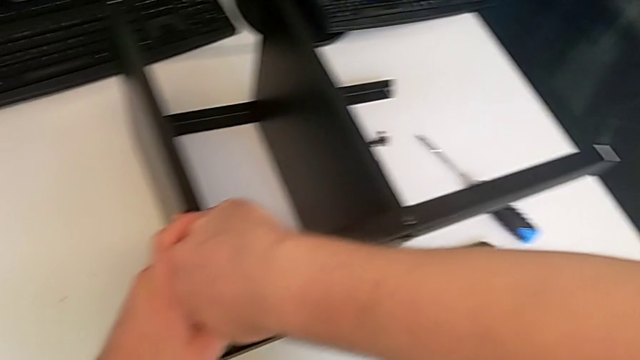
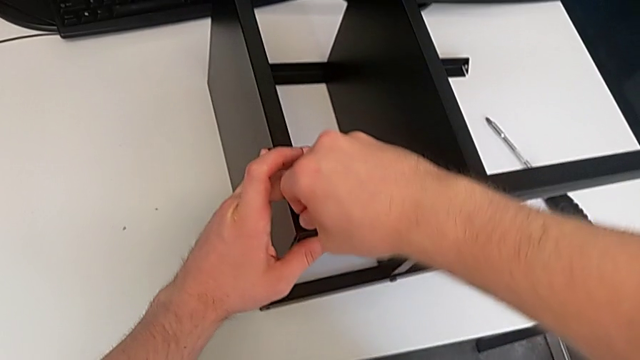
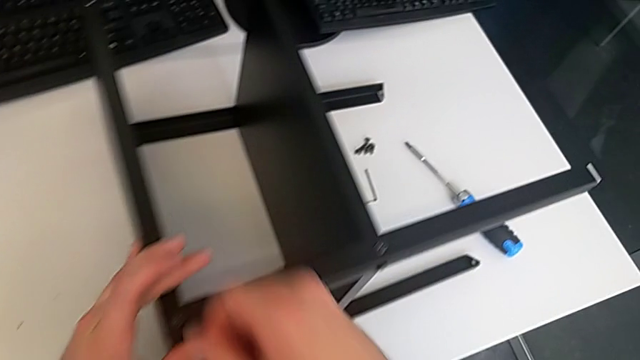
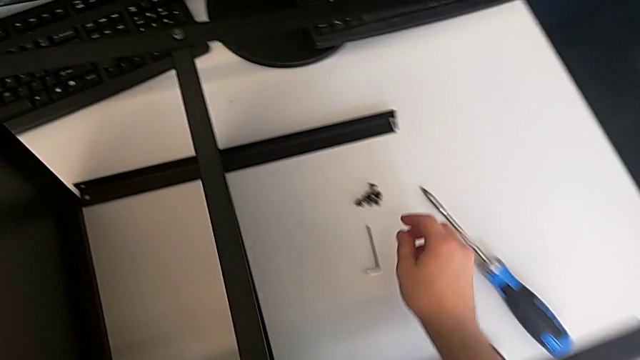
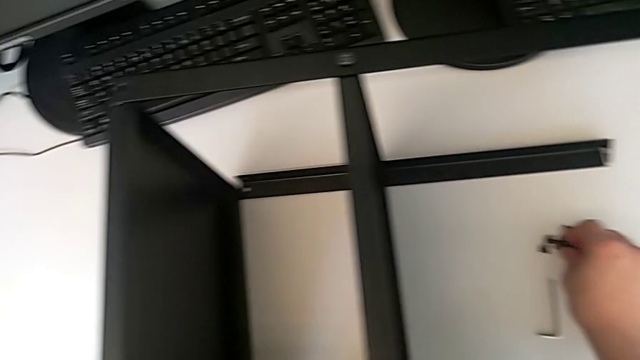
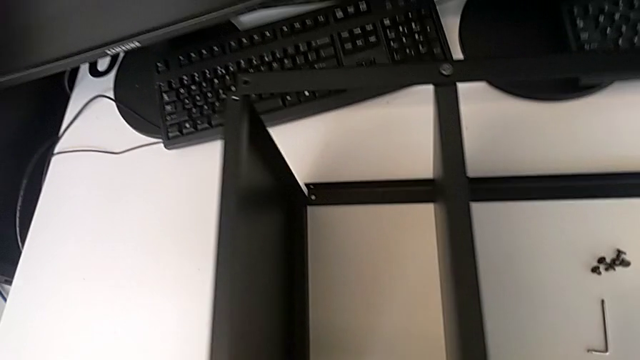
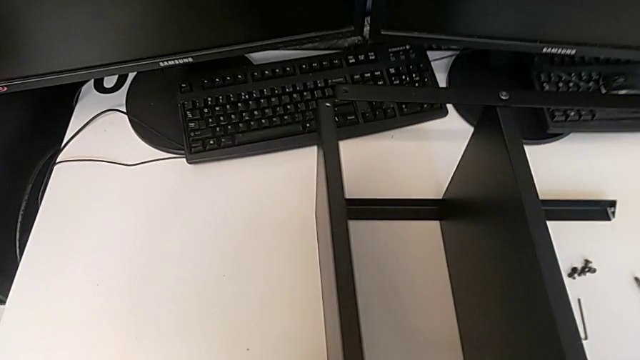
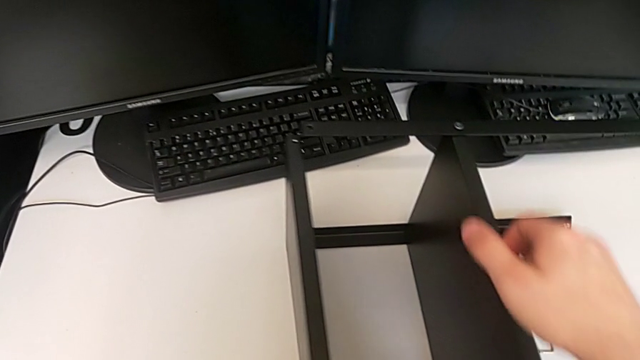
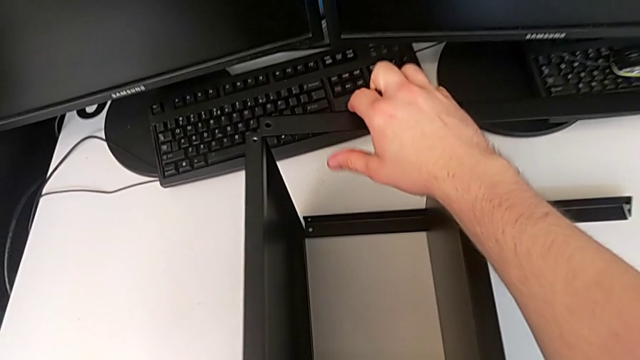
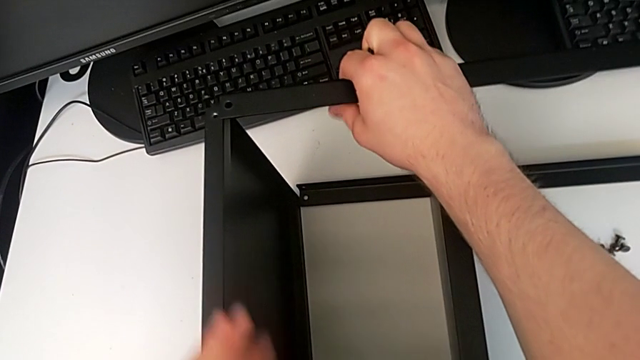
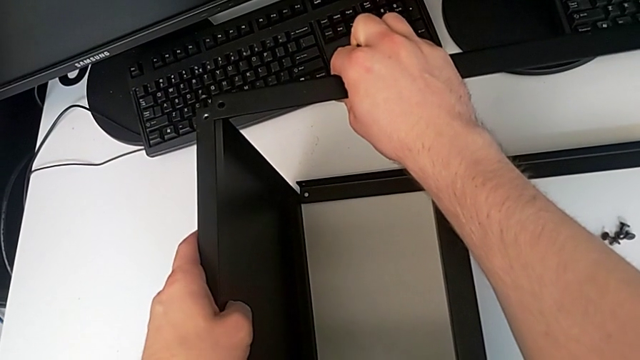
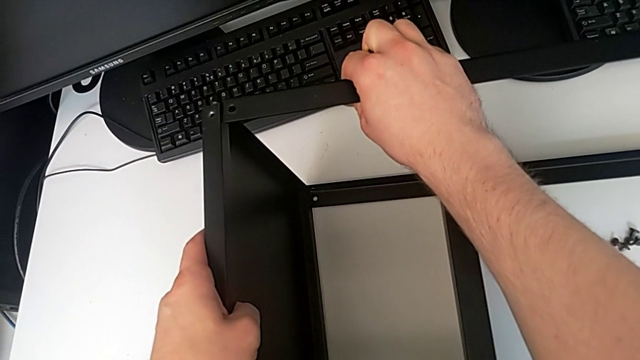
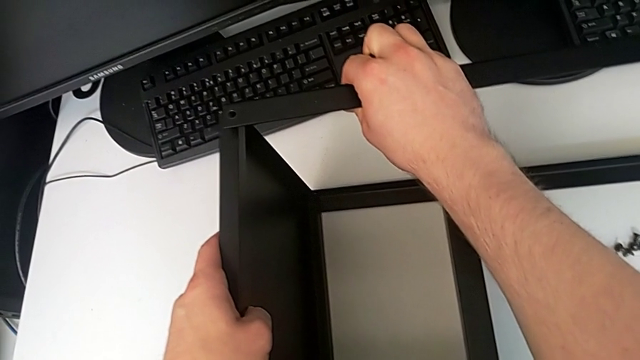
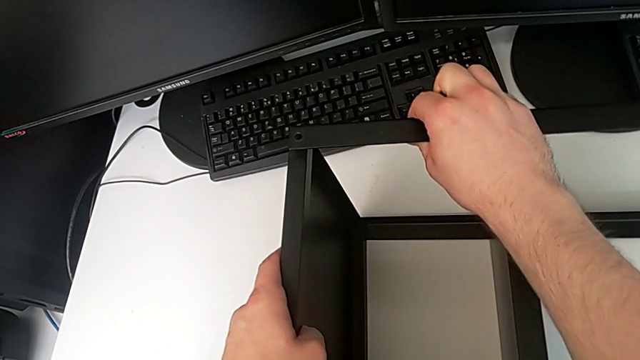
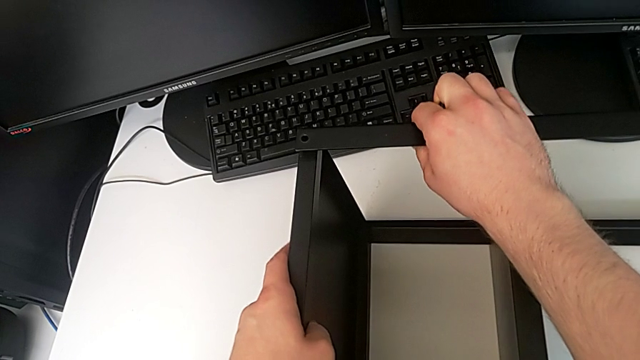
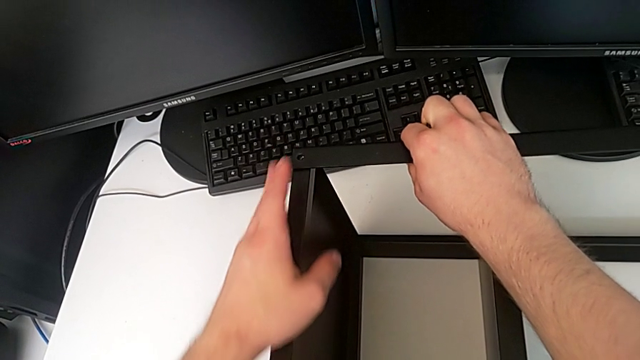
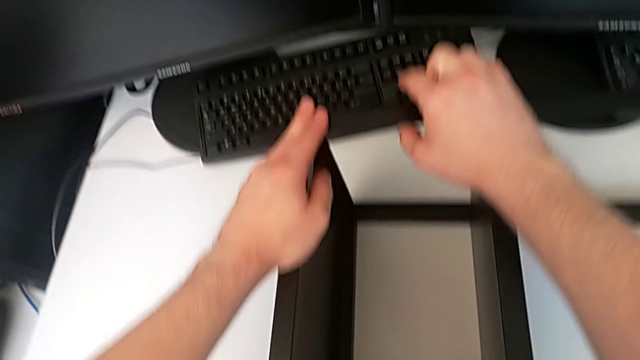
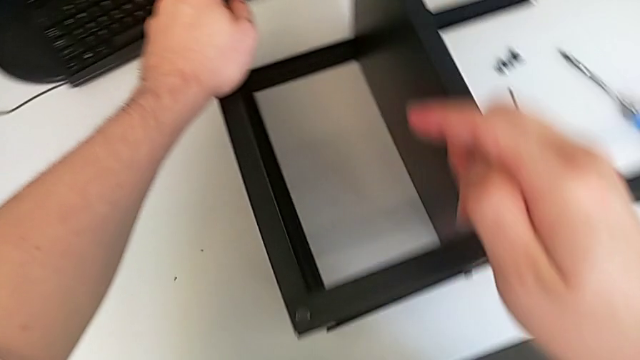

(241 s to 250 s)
The camera wearer is screwing the eighth screw into the legs of the object. They lift the eighth hex socket head, align the tray and hold the leg.

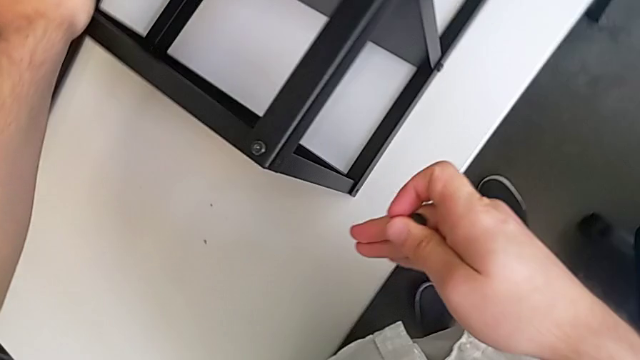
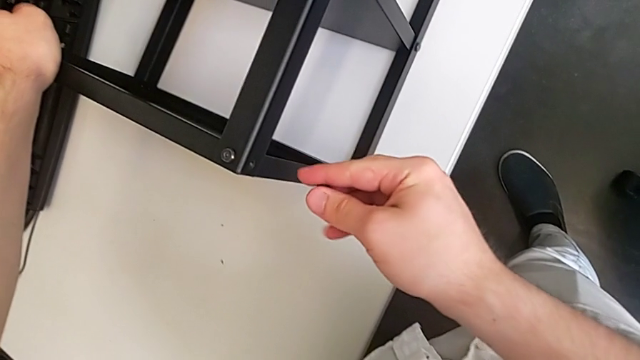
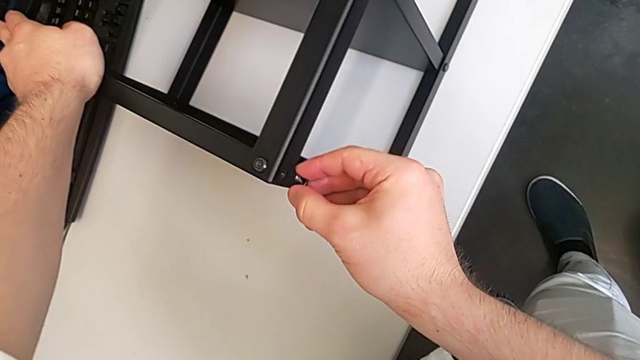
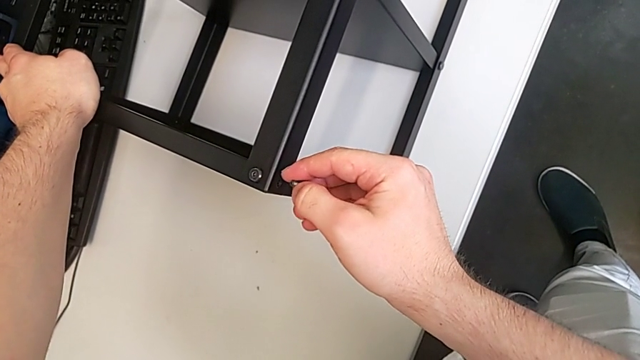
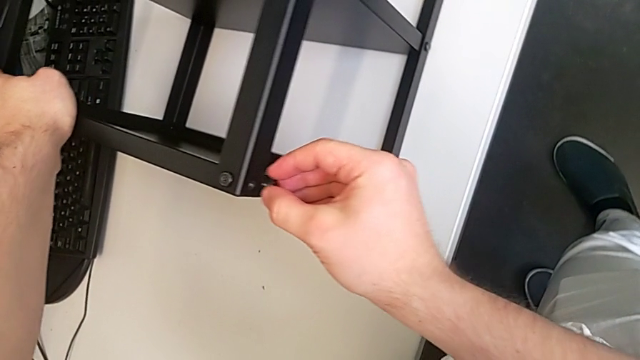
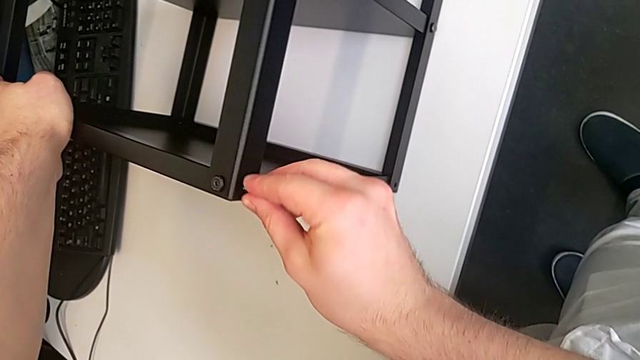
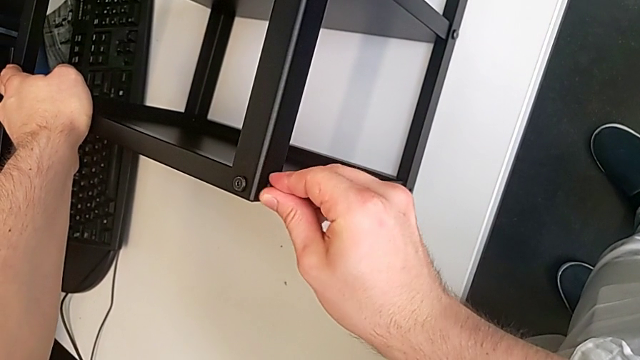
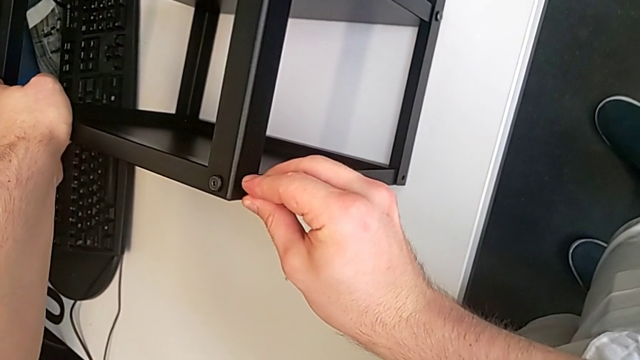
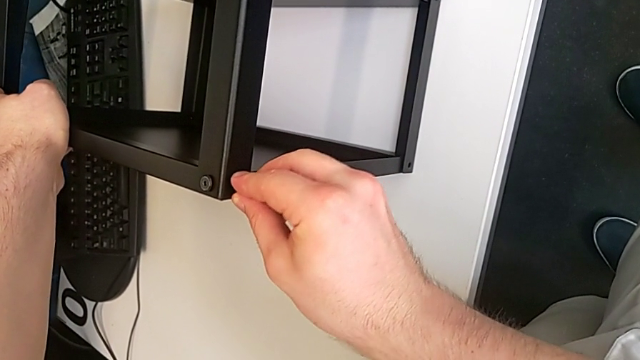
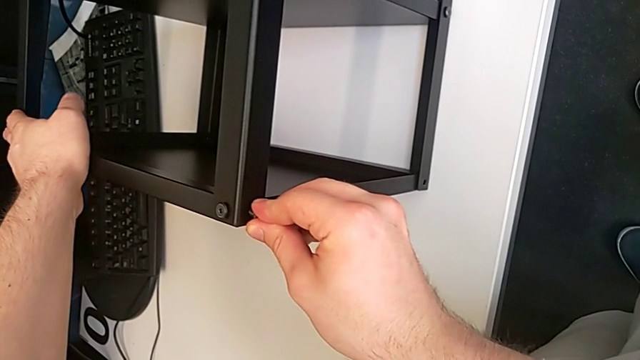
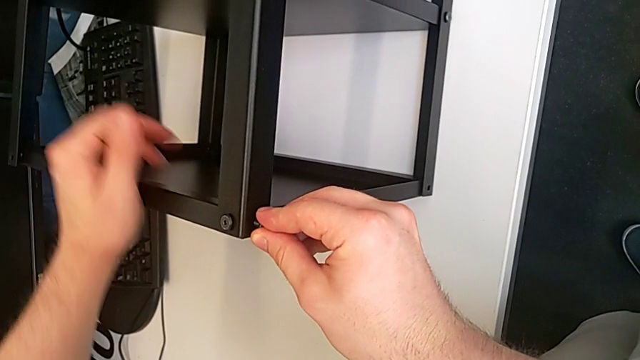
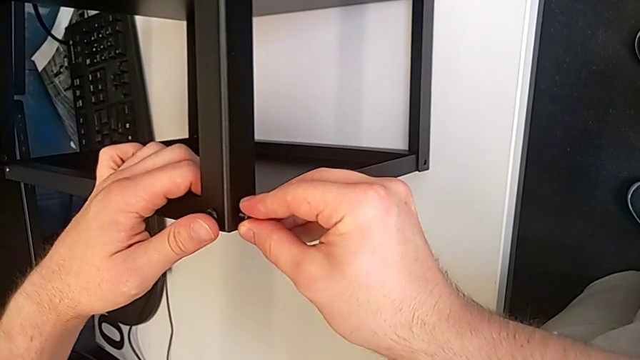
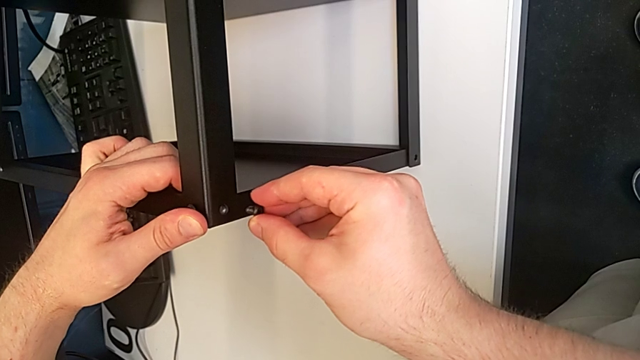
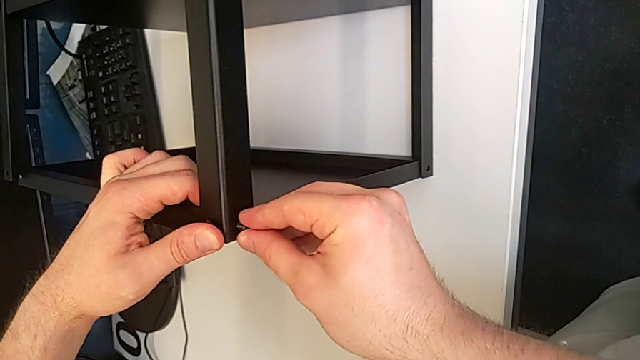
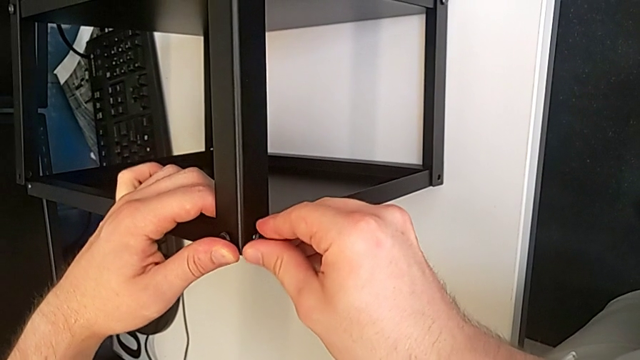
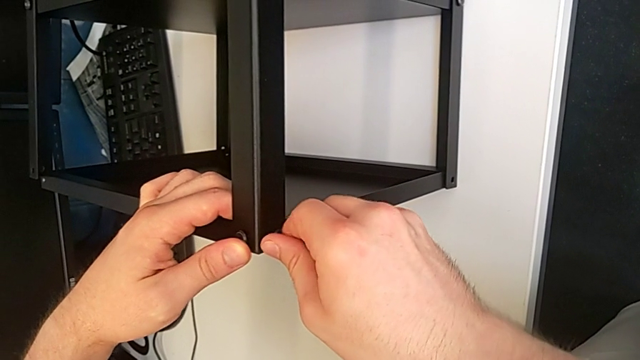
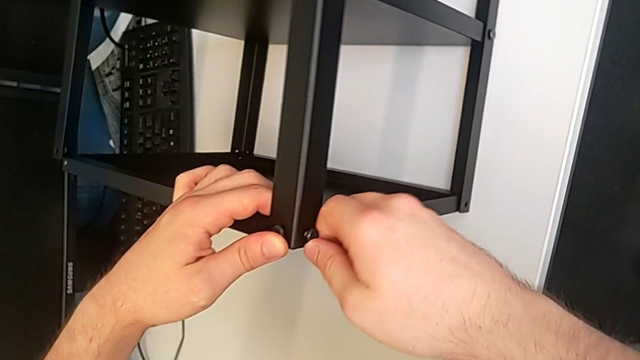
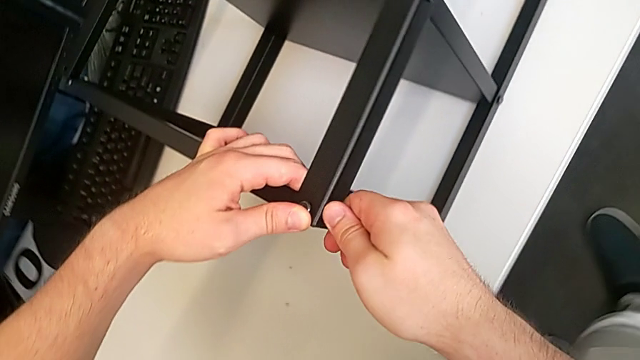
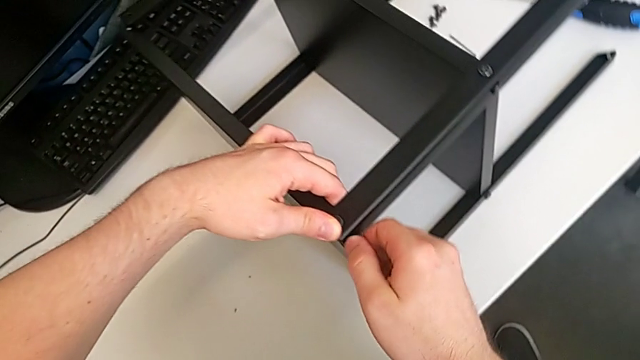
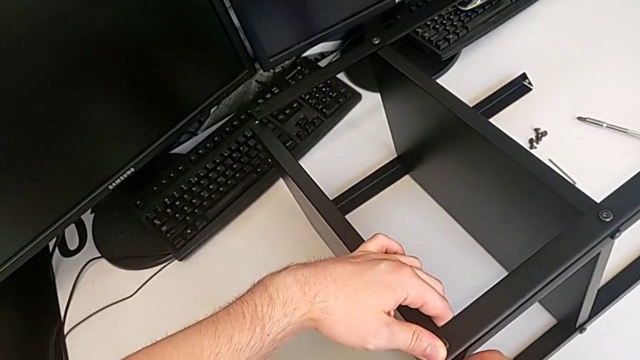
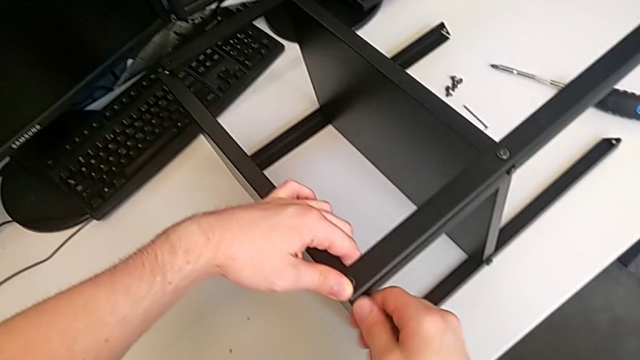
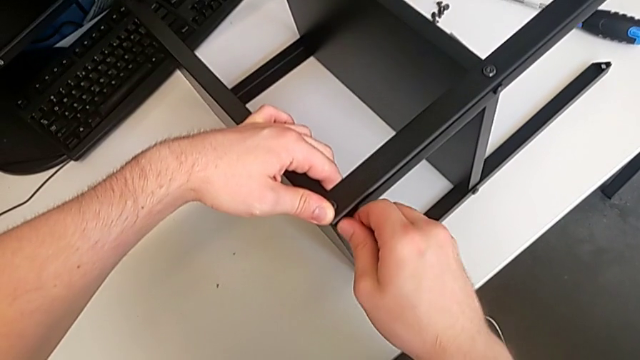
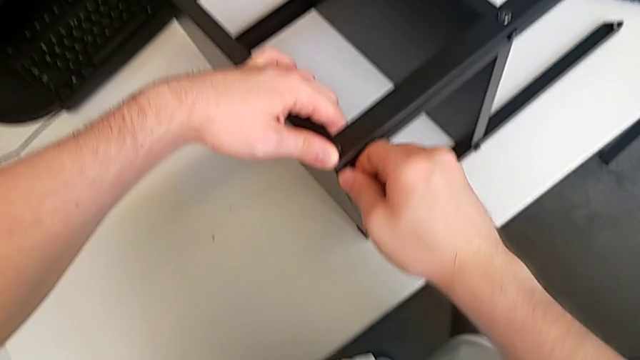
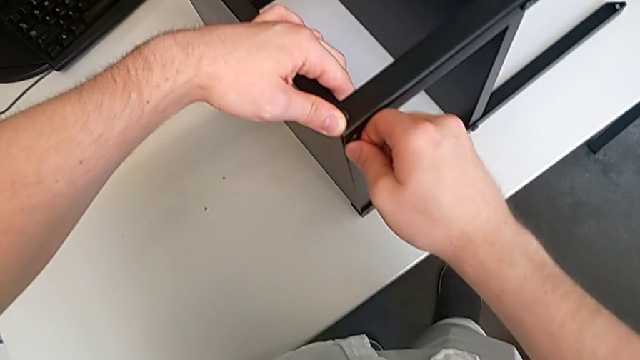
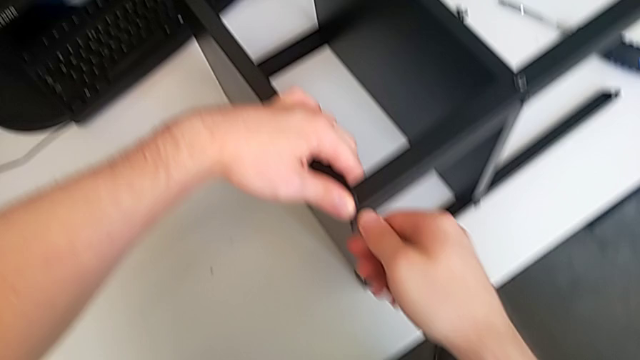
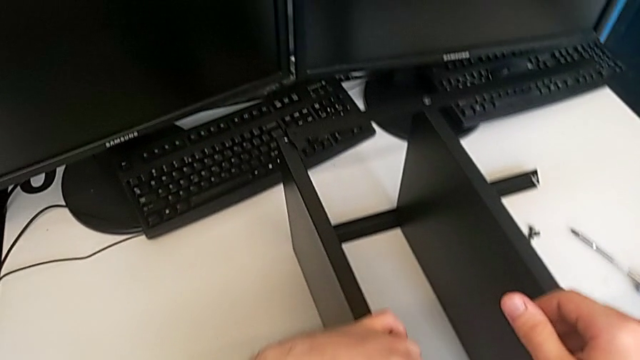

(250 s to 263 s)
The camera wearer is screwing the eighth screw into the legs of the object. They insert the hex socket head and screw the eighth hex socket head.
